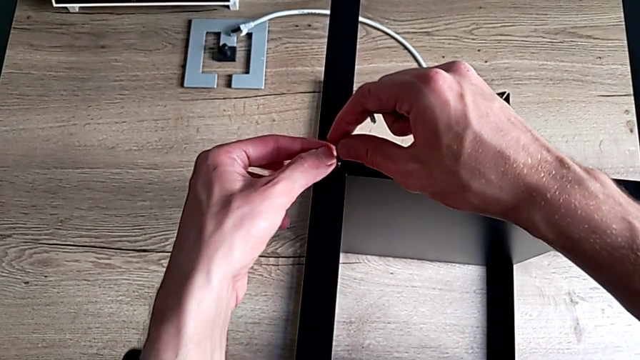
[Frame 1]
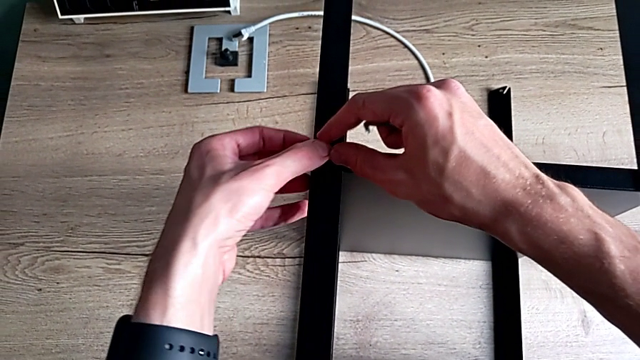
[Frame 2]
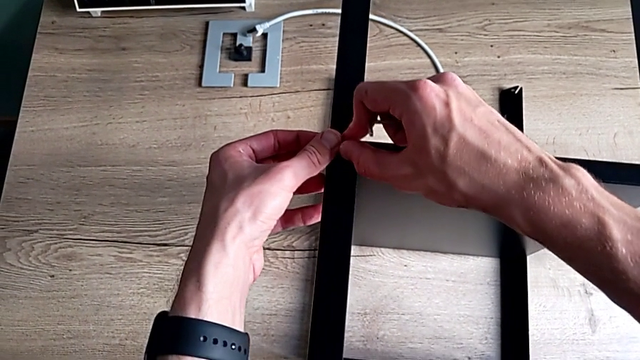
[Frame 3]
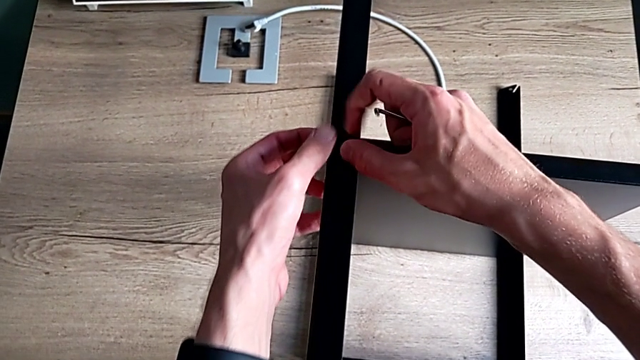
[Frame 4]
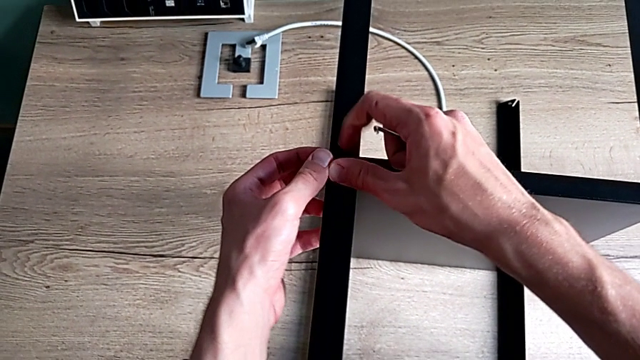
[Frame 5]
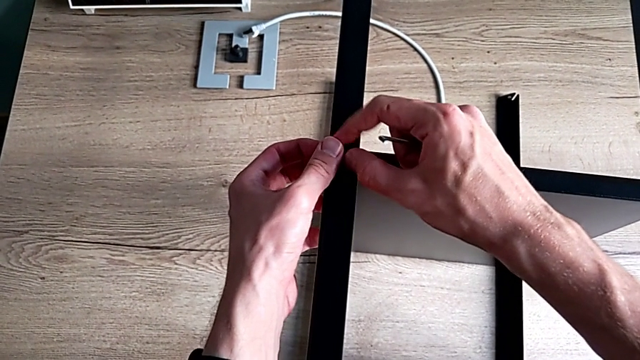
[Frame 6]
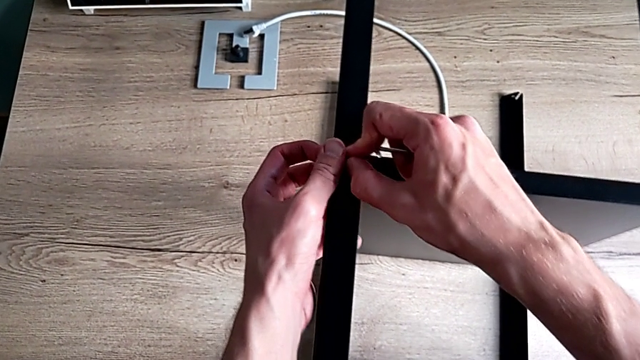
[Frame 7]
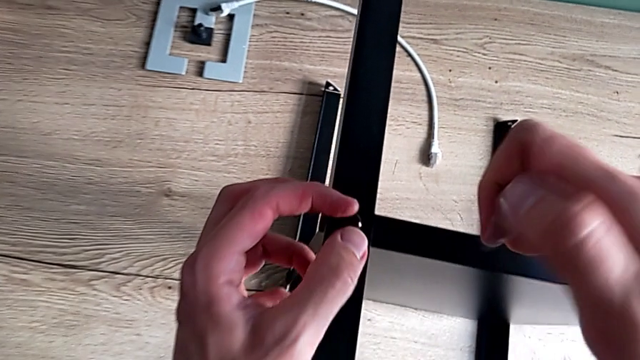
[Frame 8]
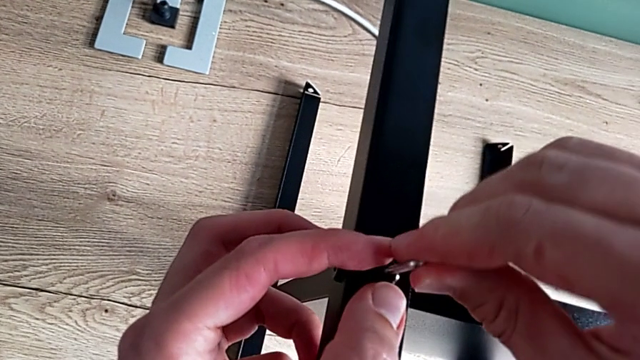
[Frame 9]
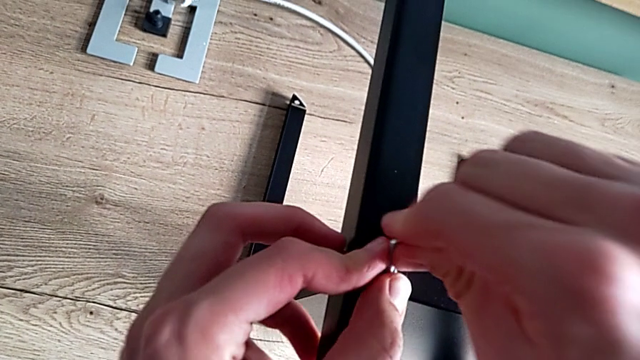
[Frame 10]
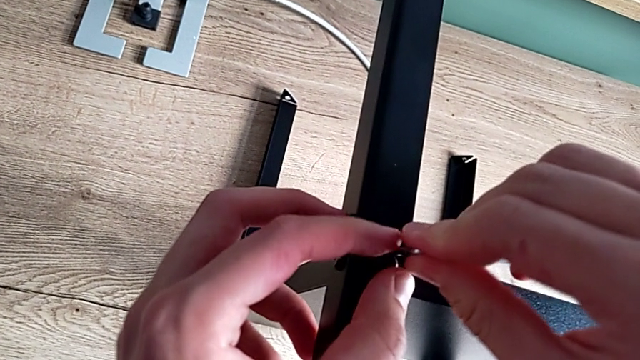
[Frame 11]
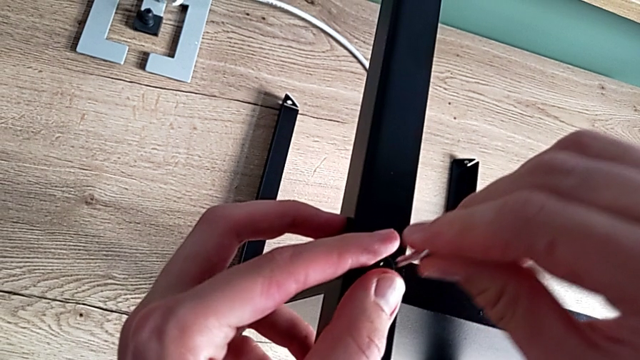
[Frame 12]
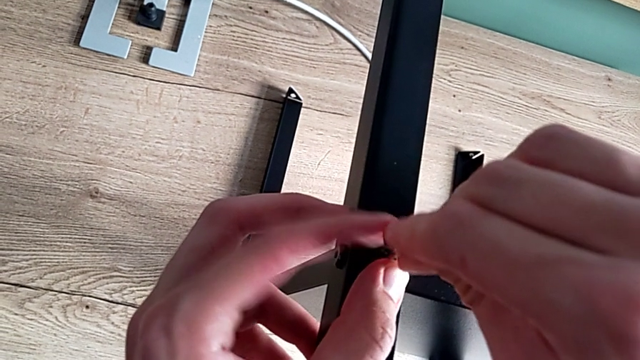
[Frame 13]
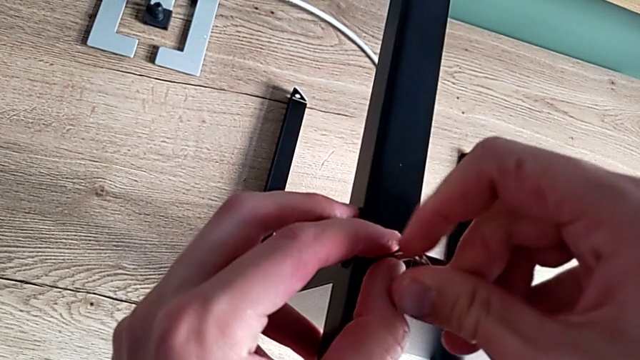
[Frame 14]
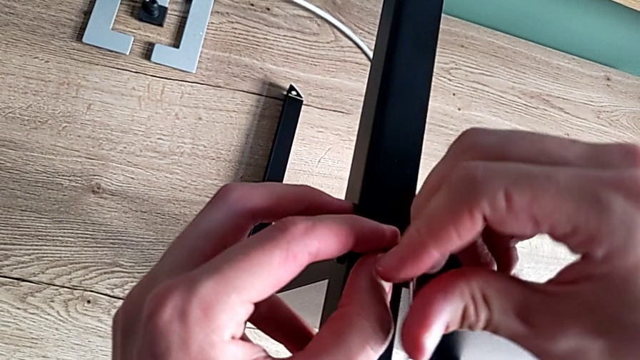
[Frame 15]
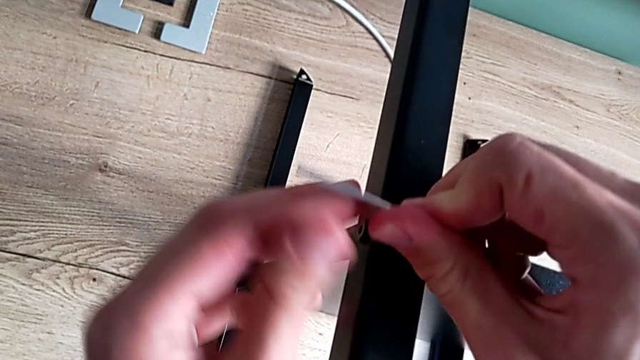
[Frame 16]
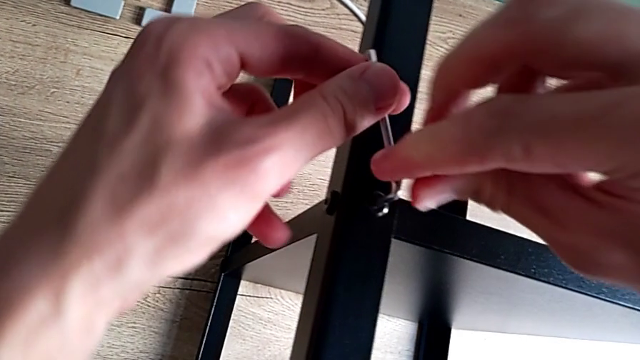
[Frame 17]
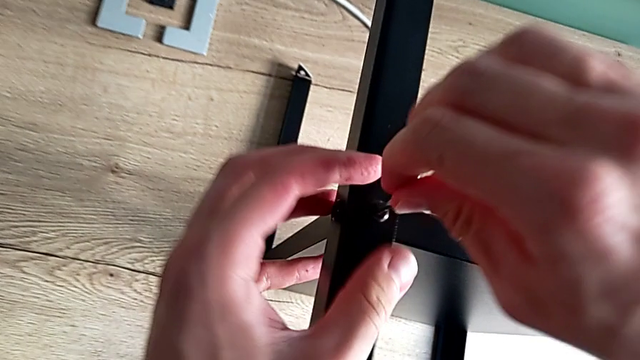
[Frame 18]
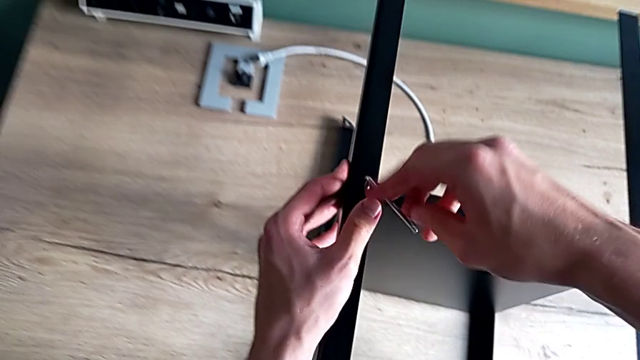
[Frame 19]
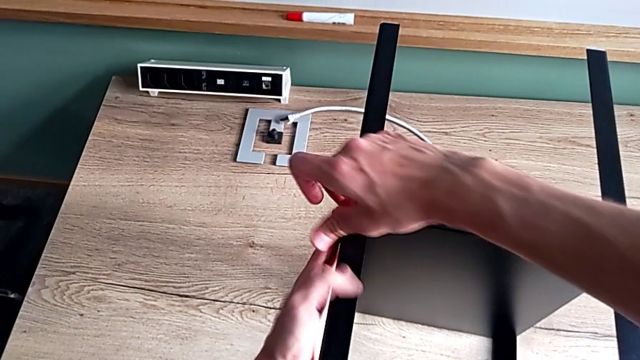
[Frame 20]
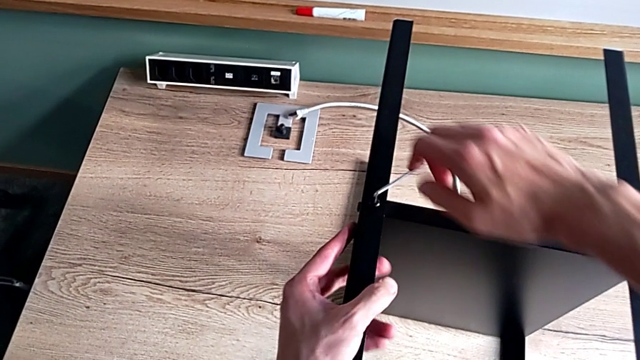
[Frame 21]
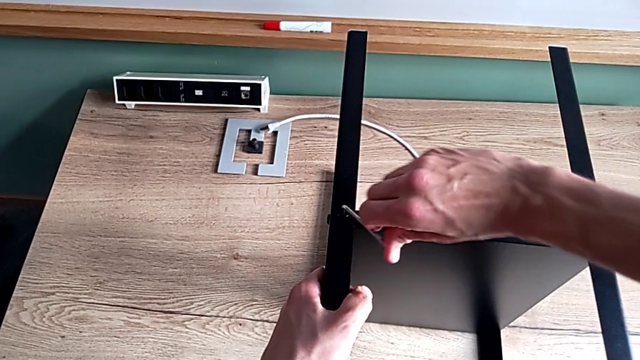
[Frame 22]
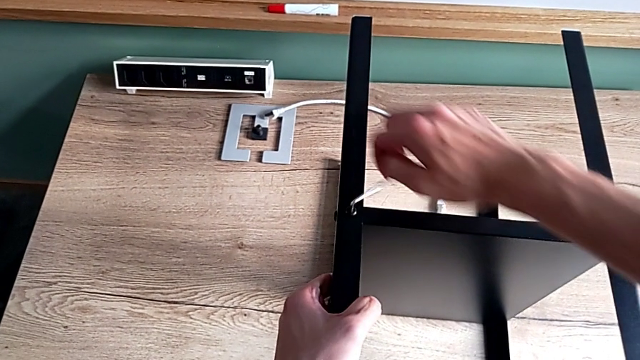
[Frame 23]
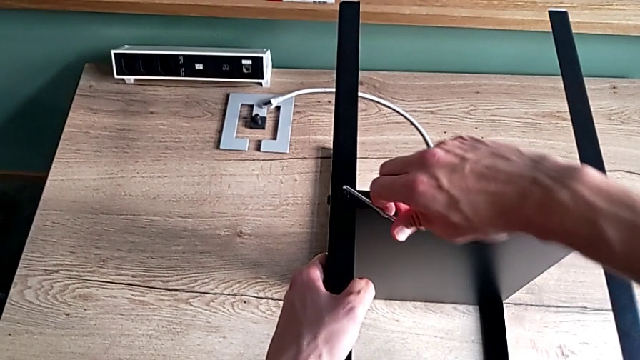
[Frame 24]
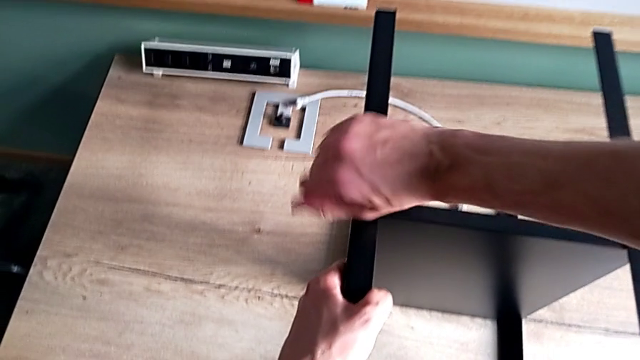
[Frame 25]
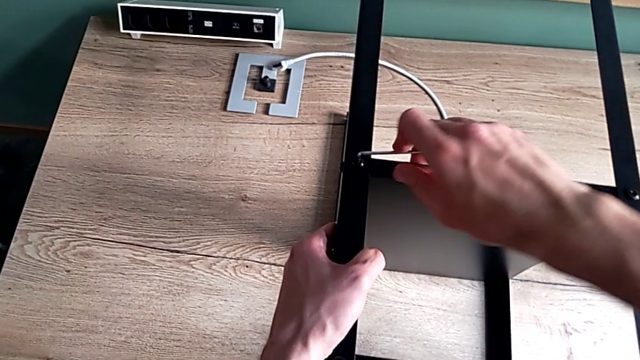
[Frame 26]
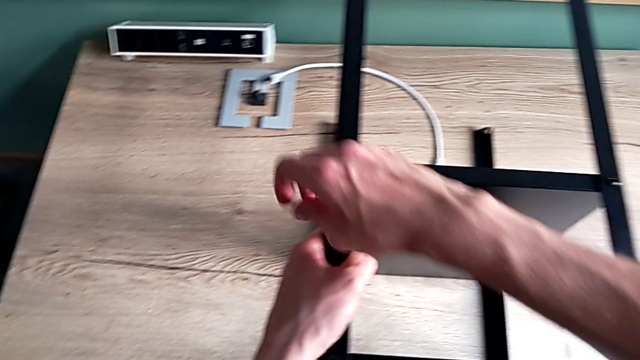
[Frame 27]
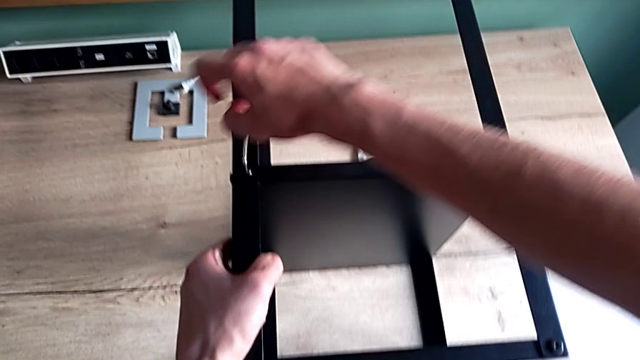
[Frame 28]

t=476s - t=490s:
The camera wearer is screwing the last screws into the table. They insert the hex socket head, screw it, insert the Allen wrench and screw the hex socket head.

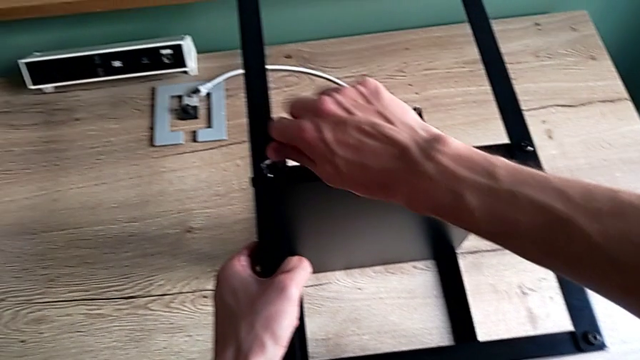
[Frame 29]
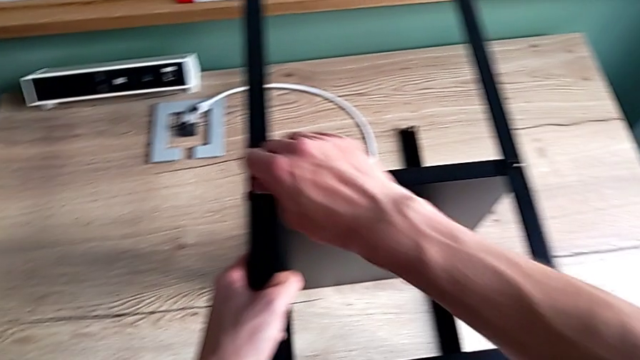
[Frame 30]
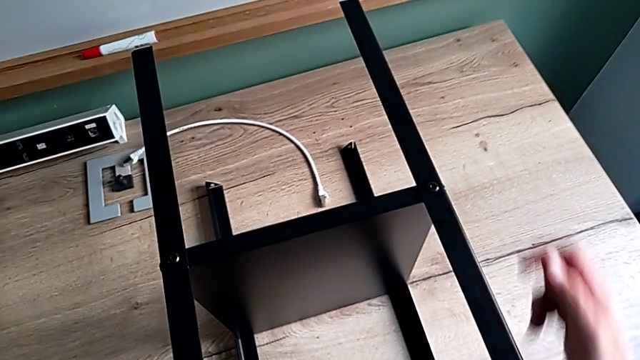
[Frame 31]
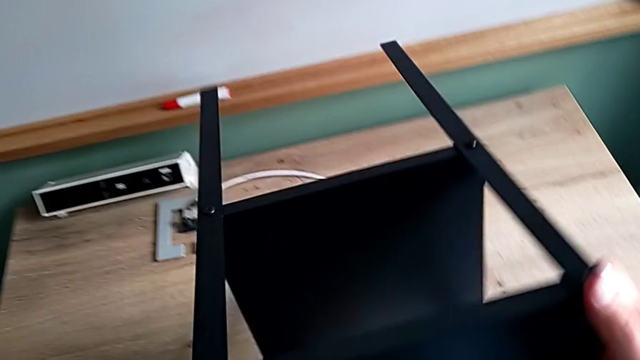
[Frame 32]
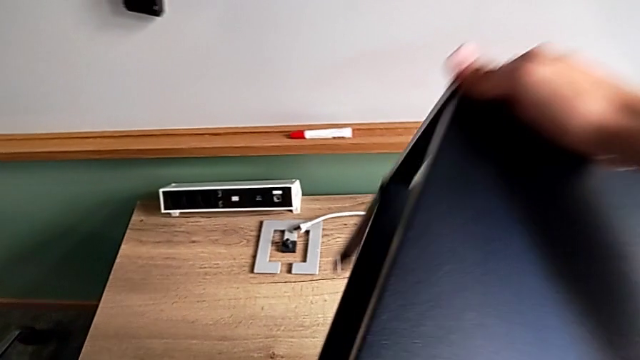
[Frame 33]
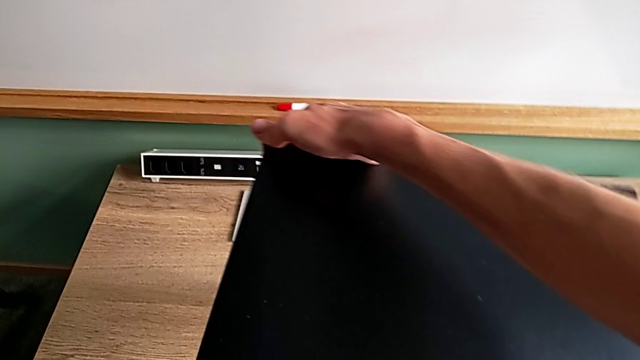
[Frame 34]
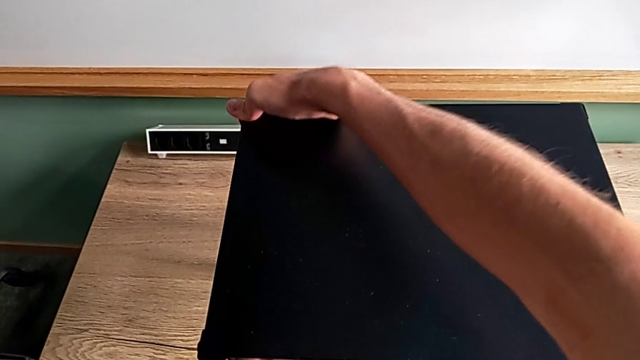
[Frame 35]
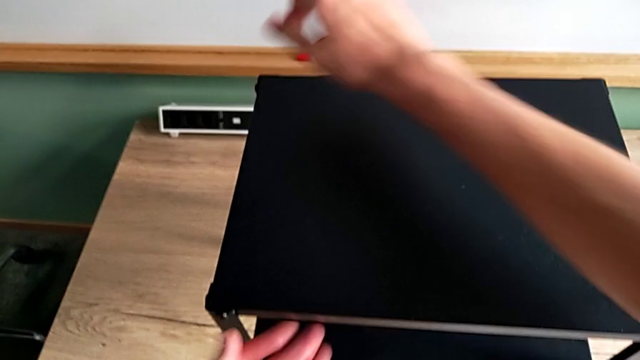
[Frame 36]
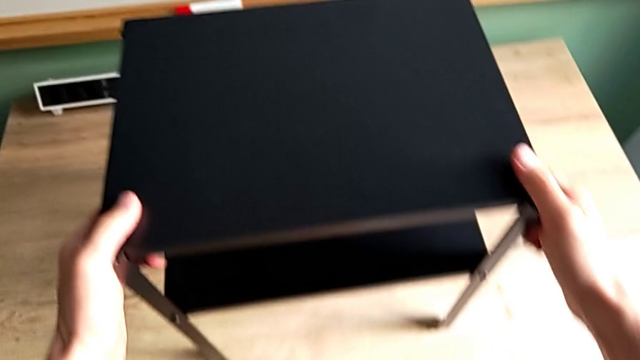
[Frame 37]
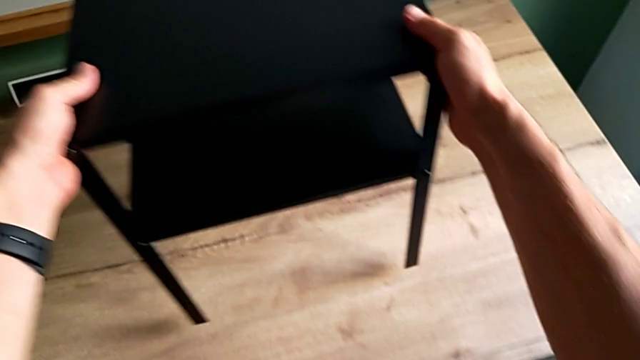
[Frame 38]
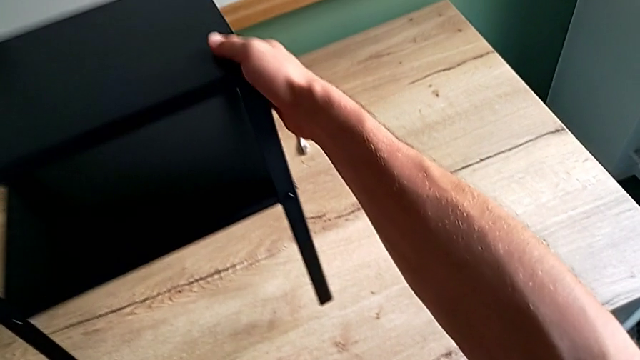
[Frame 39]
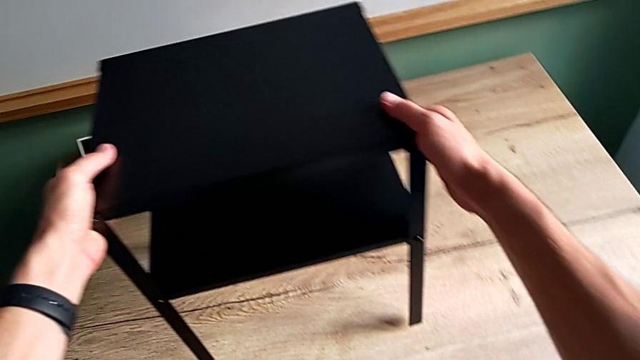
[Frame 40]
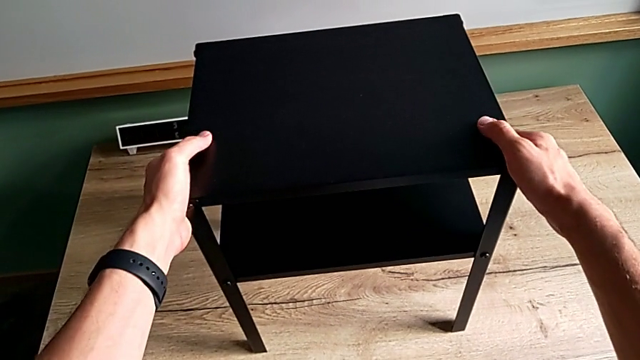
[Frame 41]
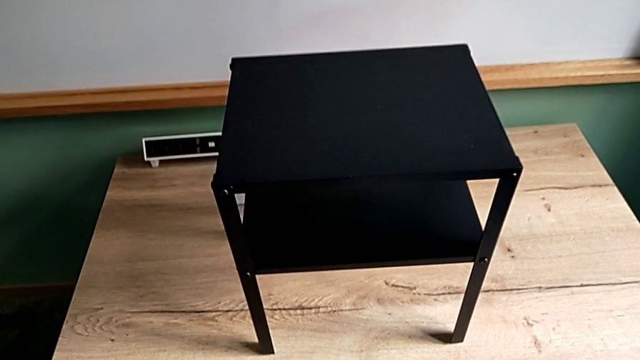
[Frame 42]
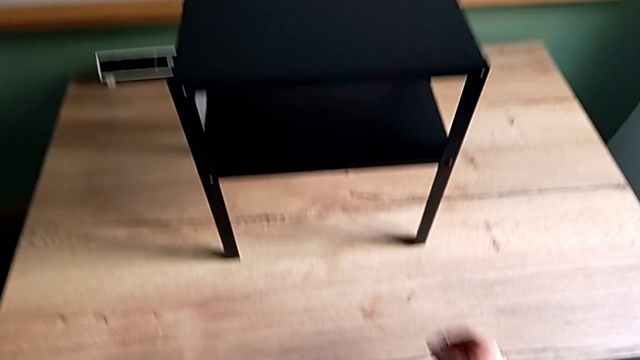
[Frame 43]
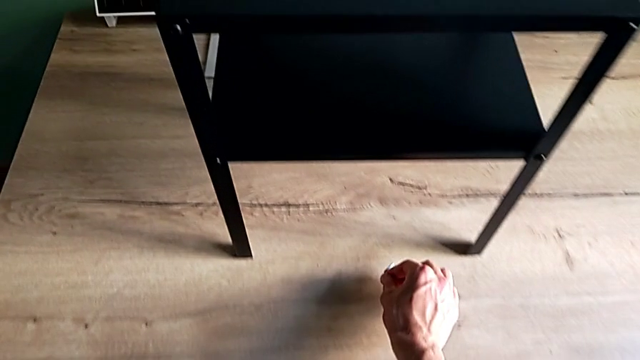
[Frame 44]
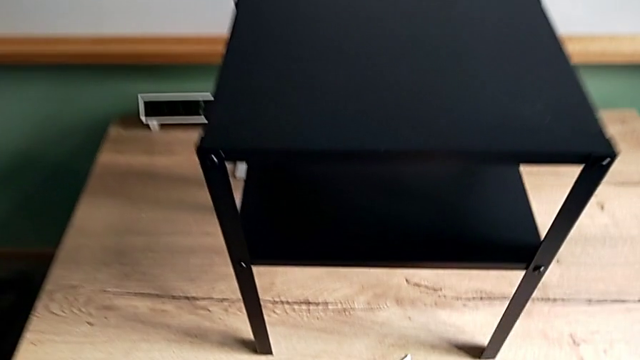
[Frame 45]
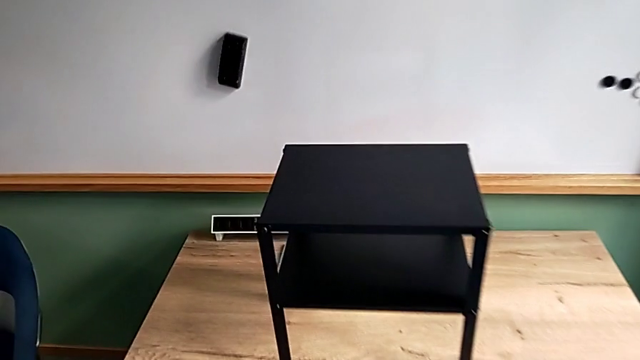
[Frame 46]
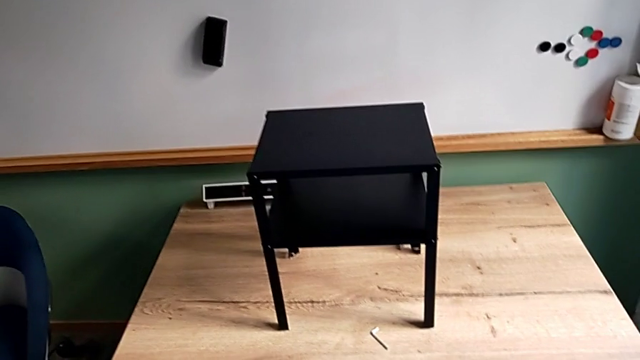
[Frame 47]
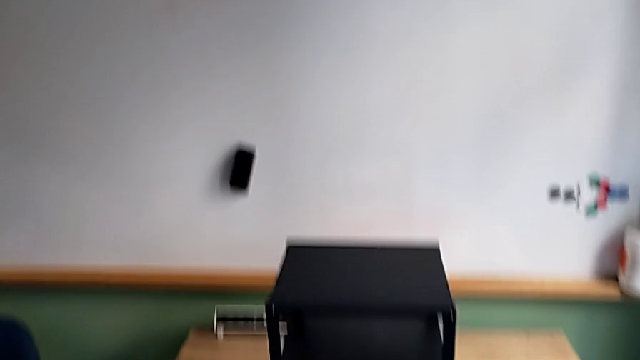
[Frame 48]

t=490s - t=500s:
The camera wearer is screwing the last screws into the table. They withdraw the Allen wrench, rotate the nightstand, inspect it and place the Allen wrench.
